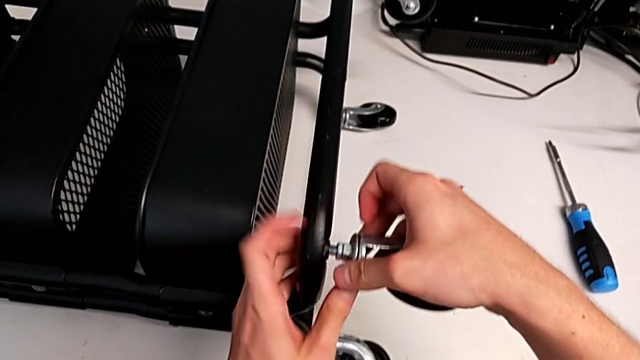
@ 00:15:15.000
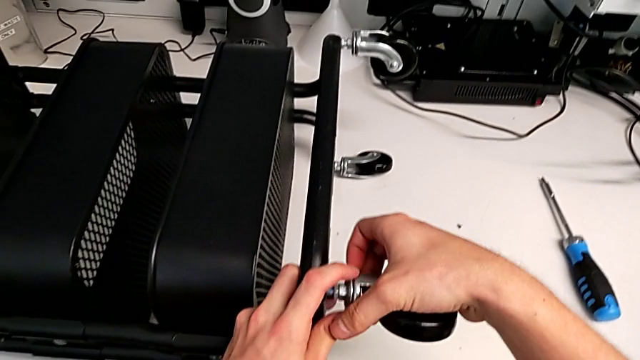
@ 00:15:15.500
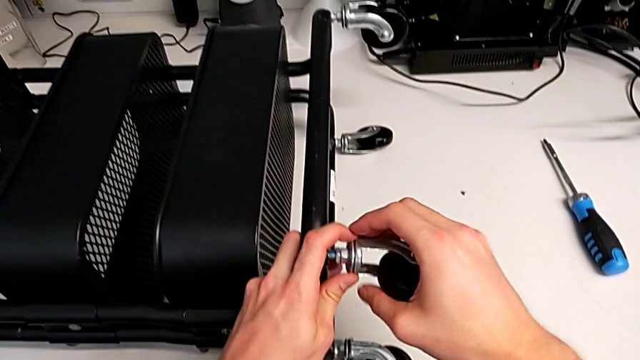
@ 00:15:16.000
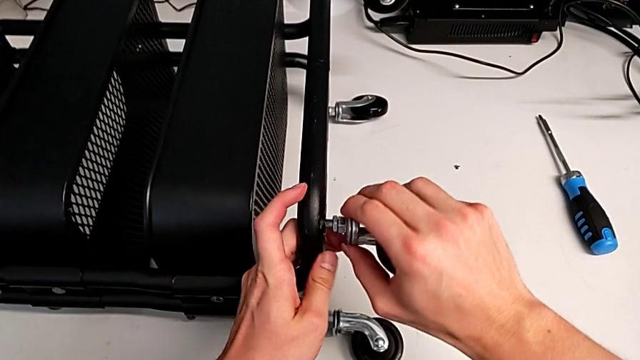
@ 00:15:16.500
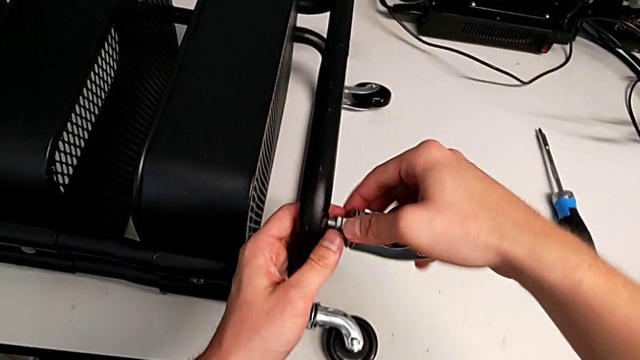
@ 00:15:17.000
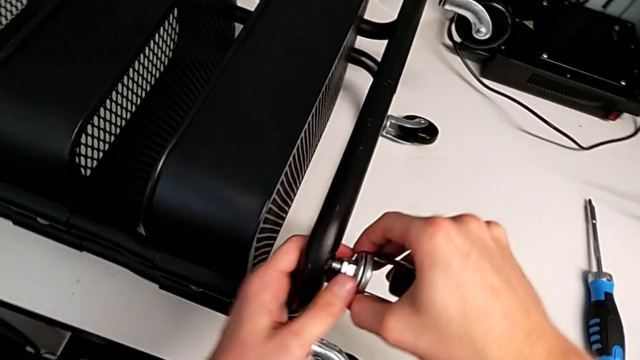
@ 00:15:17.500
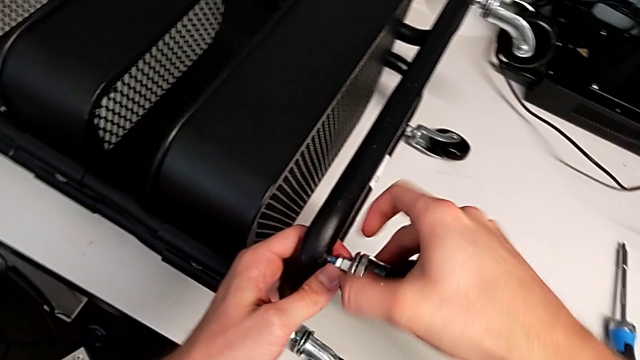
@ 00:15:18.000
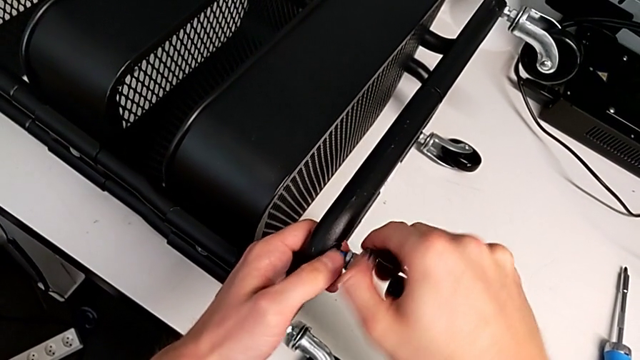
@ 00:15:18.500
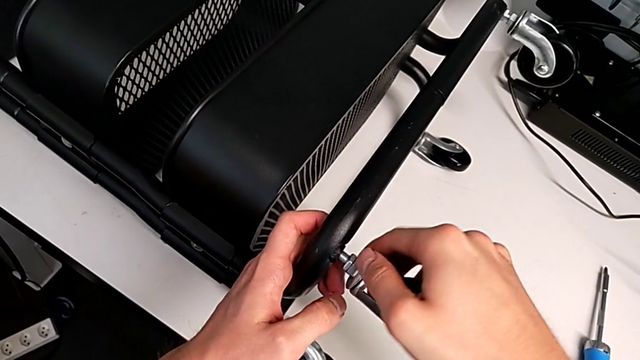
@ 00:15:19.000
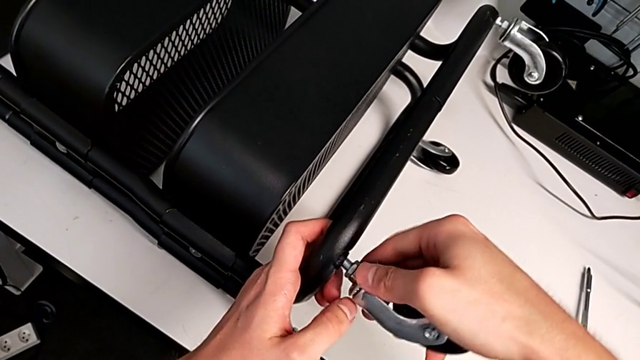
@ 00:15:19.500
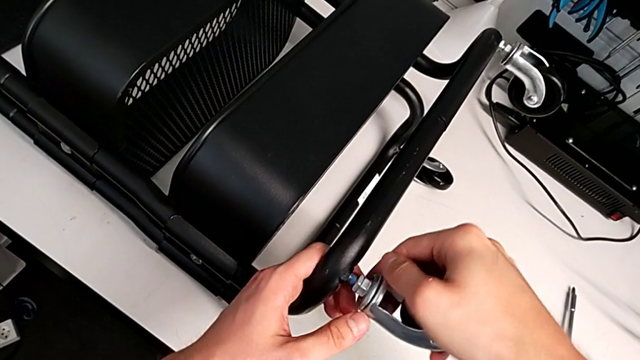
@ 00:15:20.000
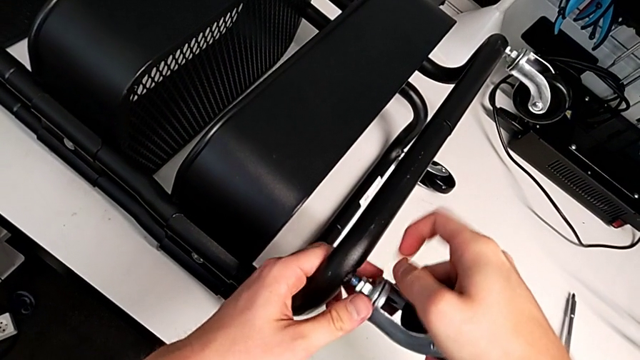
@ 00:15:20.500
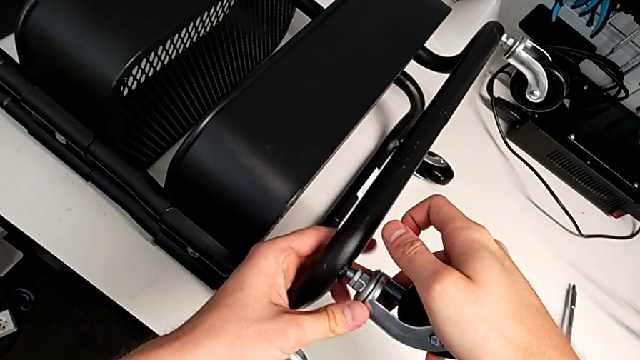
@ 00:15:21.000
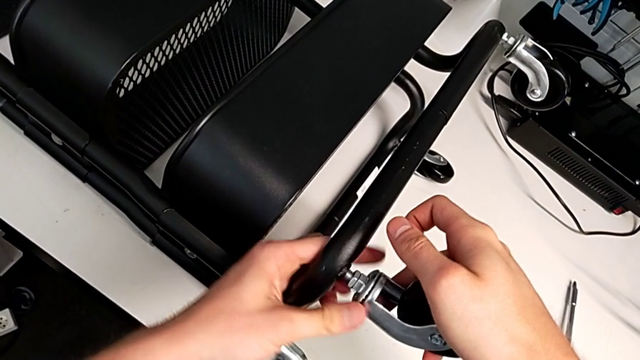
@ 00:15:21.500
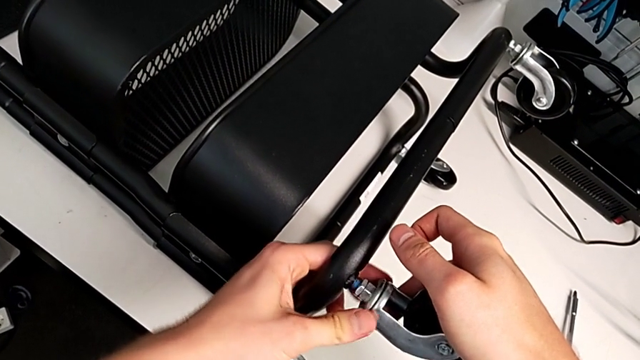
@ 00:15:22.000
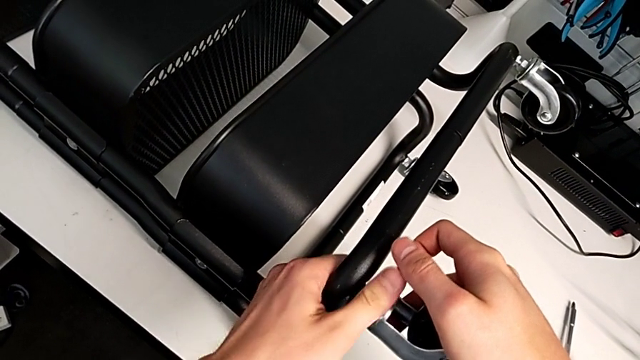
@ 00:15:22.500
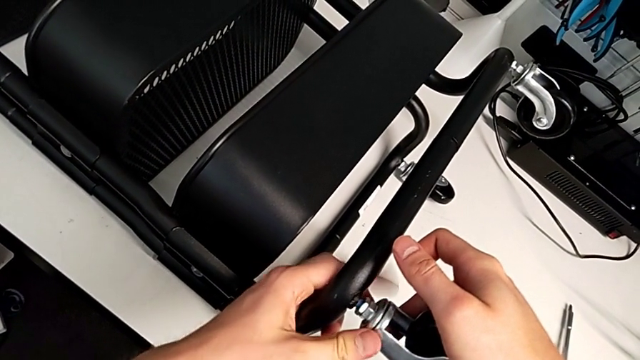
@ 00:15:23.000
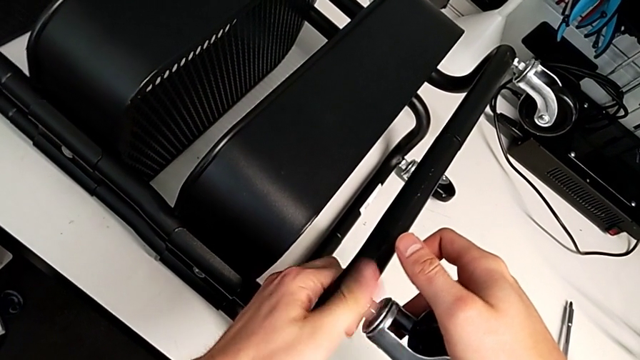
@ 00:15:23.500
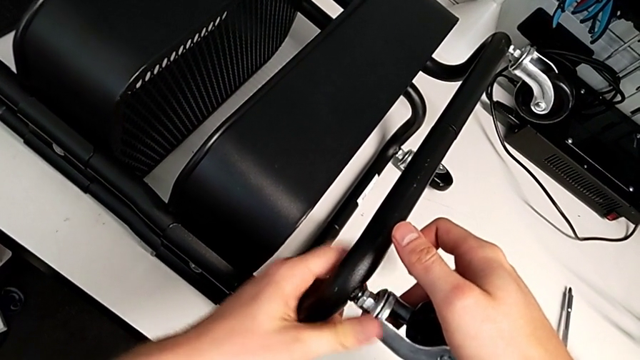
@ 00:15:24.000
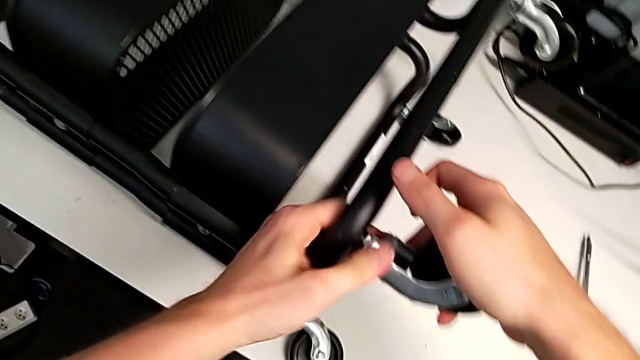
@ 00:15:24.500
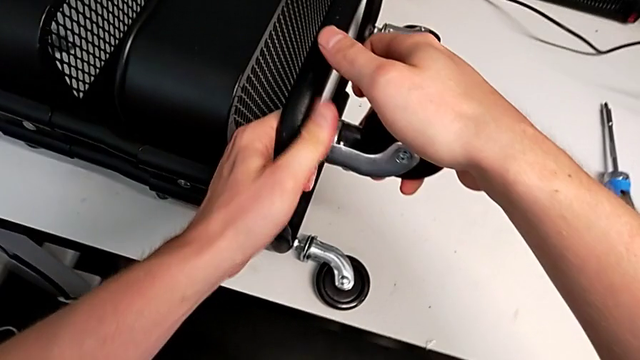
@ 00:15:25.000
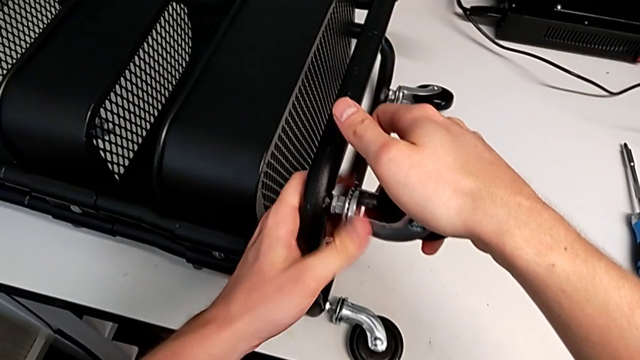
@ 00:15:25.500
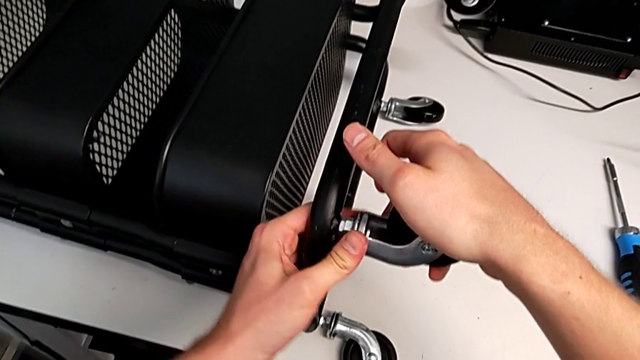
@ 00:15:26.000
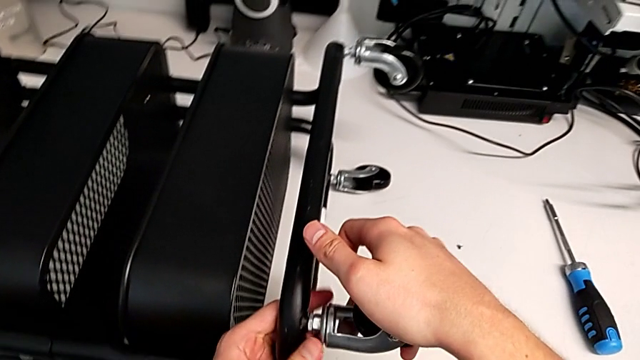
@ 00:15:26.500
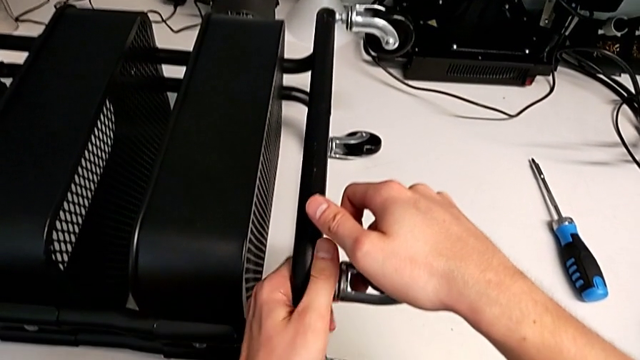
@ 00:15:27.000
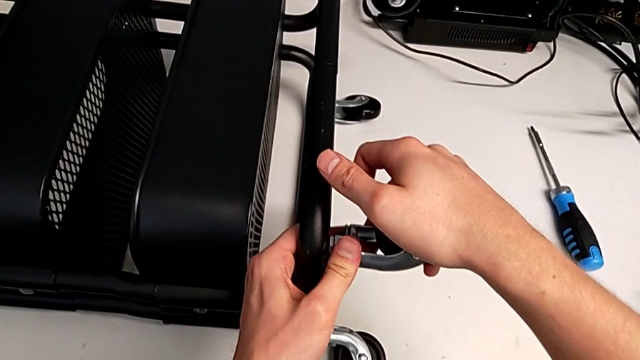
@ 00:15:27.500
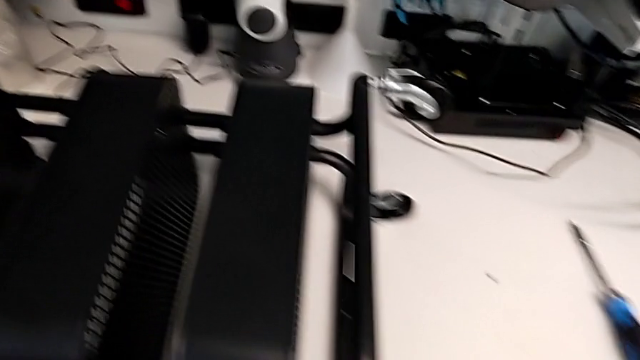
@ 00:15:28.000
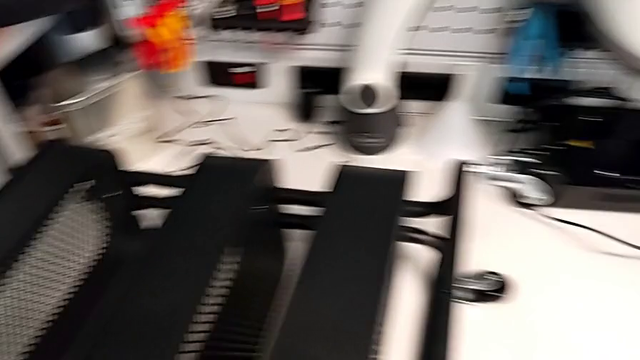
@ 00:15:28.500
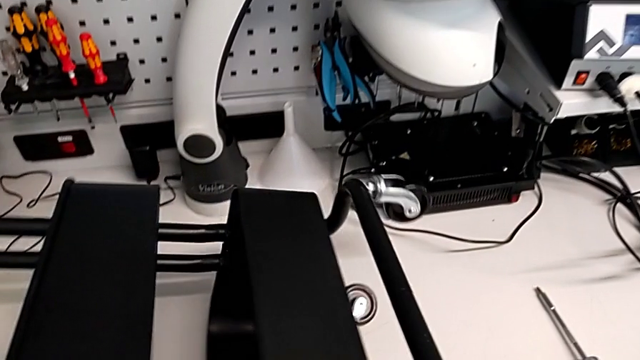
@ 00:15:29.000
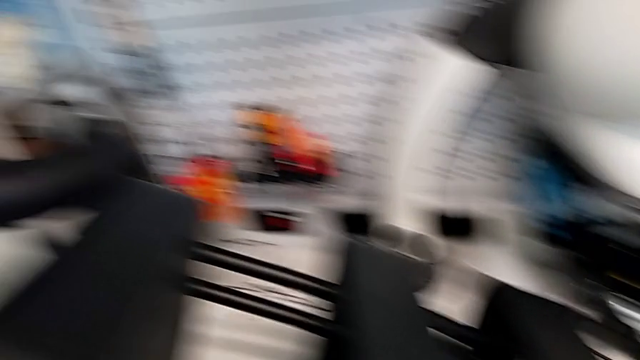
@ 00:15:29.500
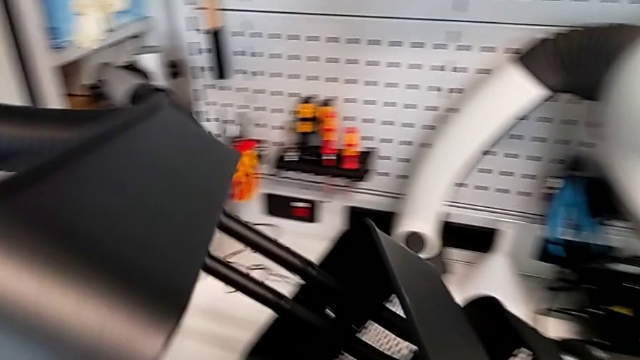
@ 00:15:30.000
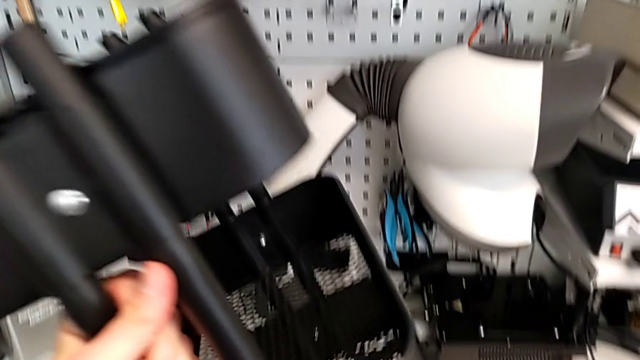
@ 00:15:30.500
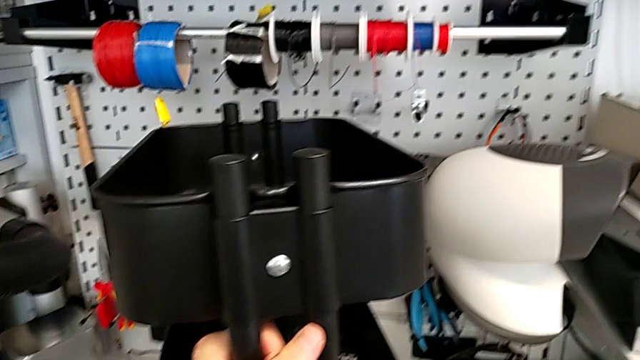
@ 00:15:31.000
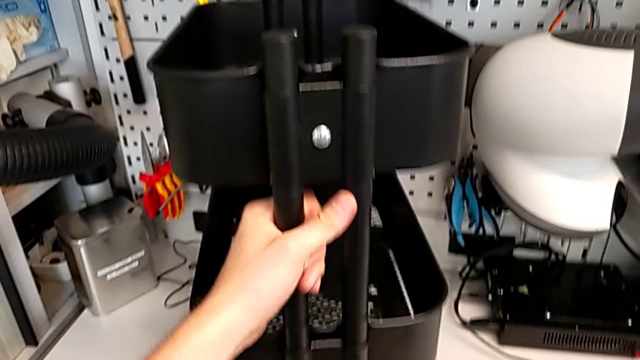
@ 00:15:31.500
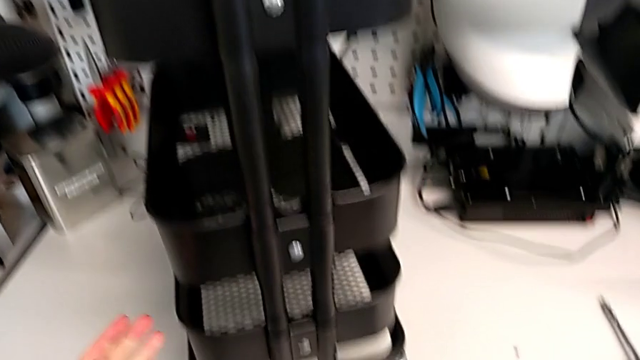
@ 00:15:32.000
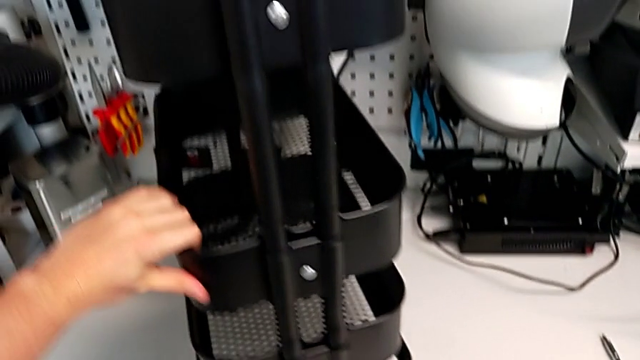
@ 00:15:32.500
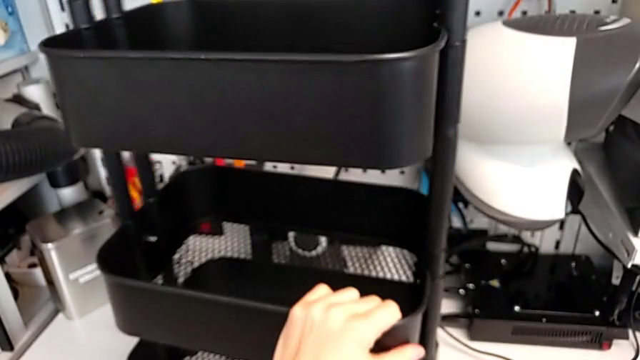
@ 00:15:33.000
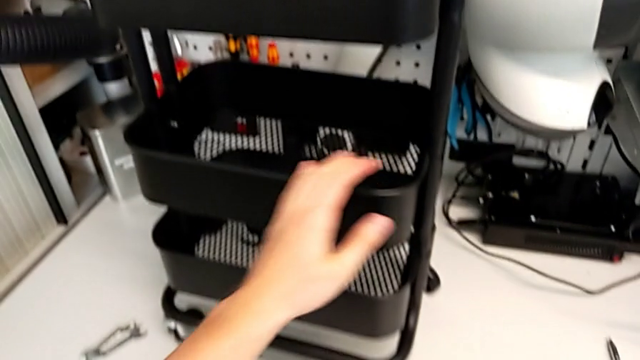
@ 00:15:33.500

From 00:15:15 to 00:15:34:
The camera wearer is assembling the wheels into the base frame. They keep screwing the fourth wheel, stand the black utility cart and rotate it.
